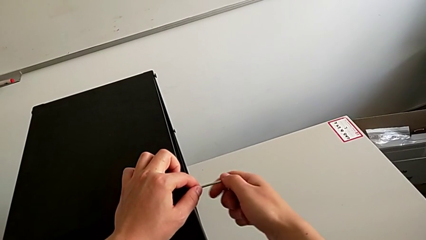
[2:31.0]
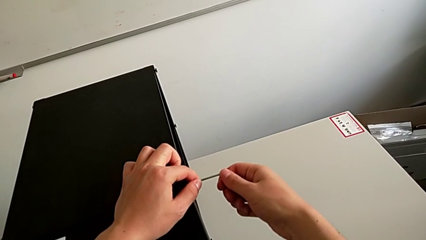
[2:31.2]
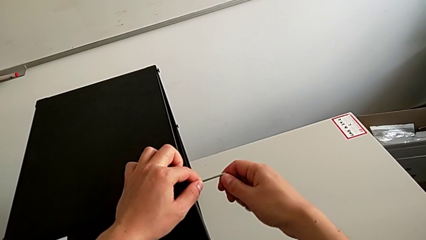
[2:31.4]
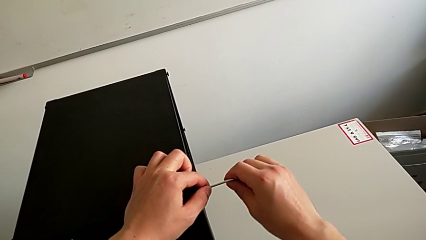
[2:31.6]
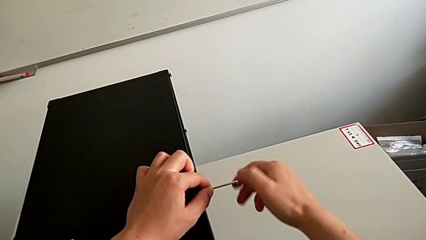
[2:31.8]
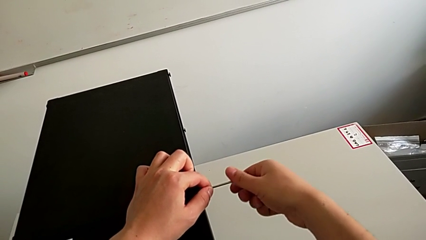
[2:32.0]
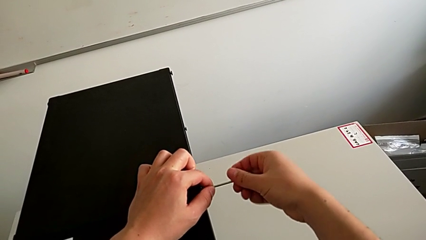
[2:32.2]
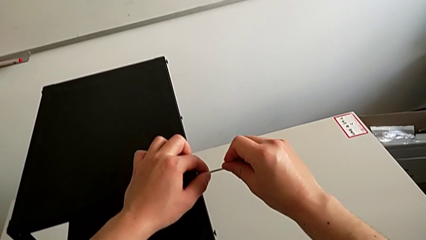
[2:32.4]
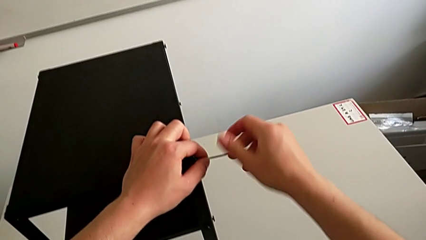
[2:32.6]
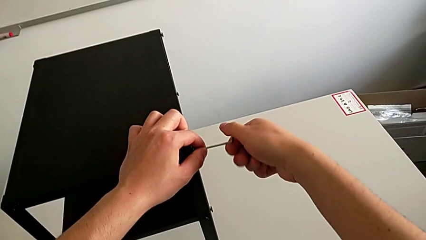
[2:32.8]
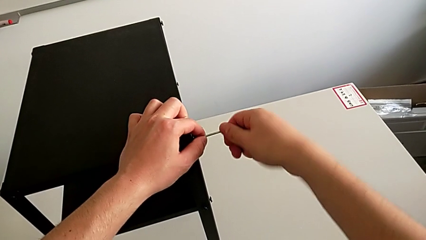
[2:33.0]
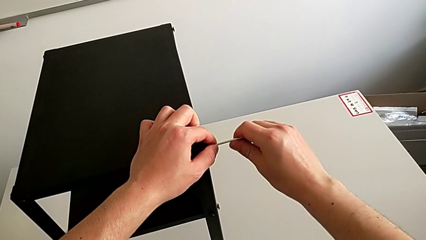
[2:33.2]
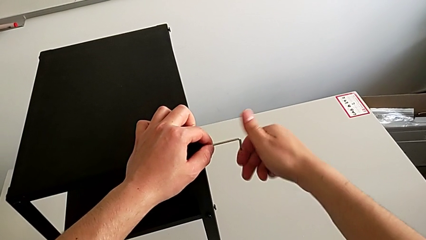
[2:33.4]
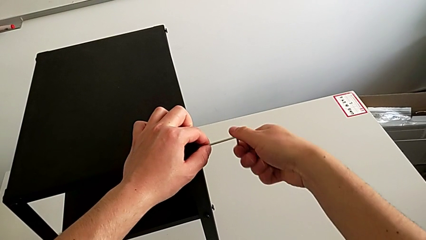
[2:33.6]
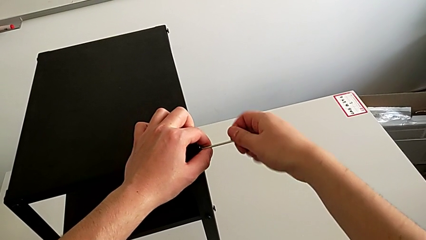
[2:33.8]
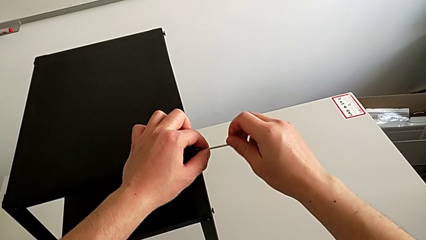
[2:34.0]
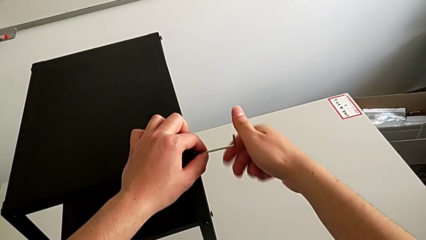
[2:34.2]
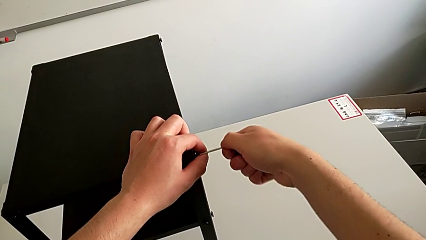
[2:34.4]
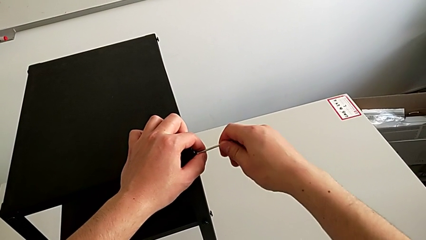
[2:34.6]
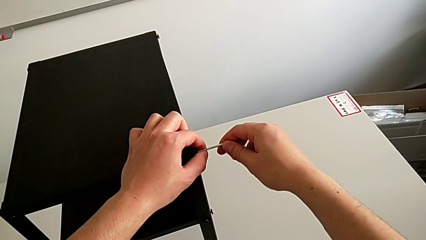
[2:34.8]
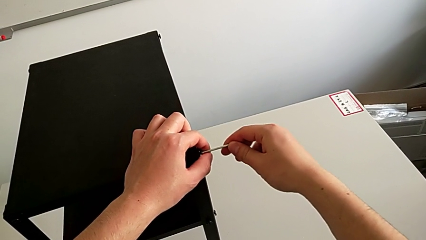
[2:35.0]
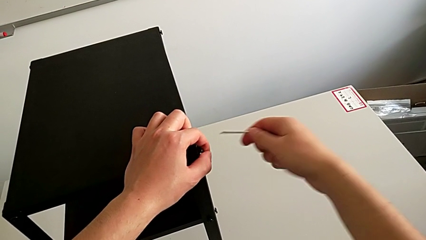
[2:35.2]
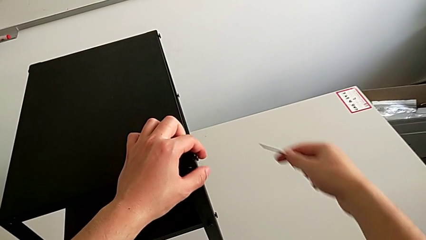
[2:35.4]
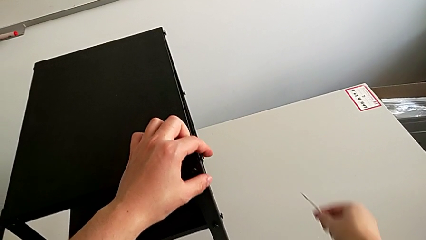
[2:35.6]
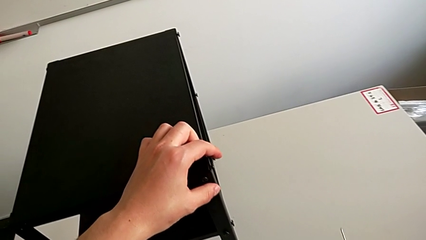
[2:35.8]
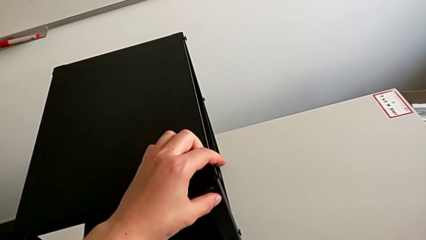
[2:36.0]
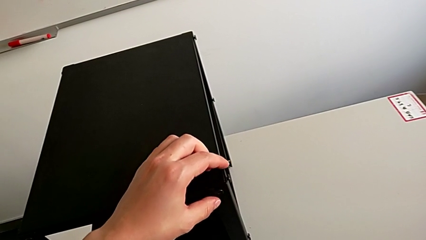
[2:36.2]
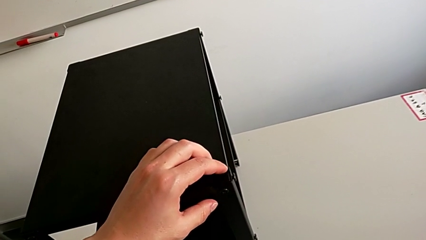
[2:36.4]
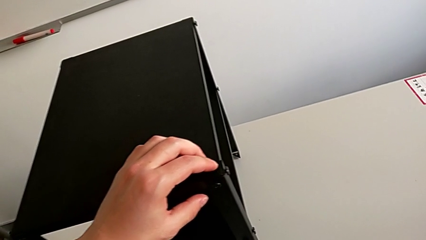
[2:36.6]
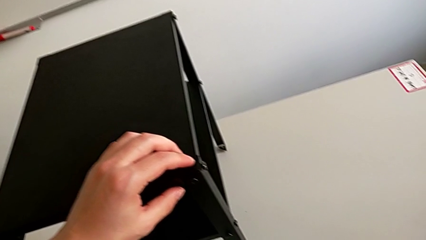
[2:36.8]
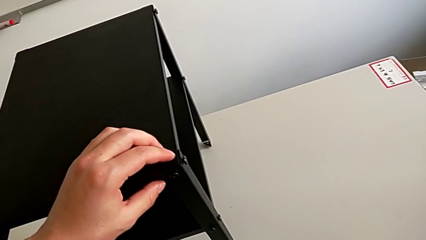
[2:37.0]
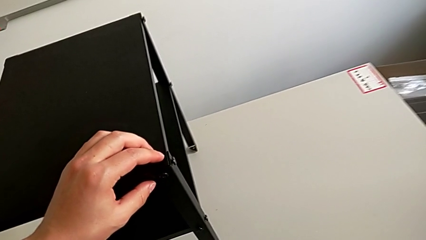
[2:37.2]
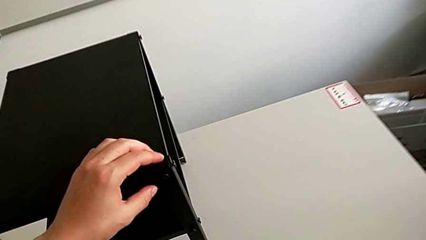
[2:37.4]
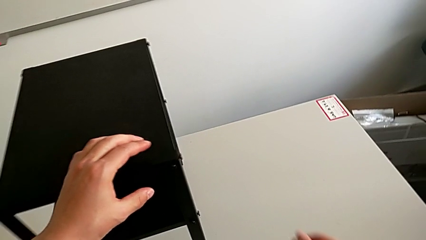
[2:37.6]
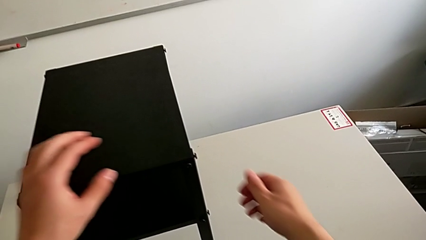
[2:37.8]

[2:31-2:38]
The camera wearer is loosening the hex socket head of the legs with an Allen wrench. They unscrew the hex socket head, withdraw the Allen wrench and place it.

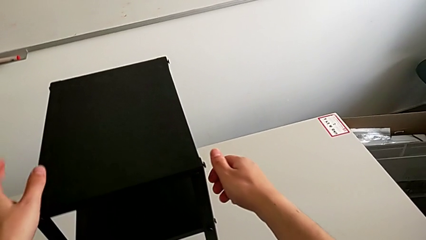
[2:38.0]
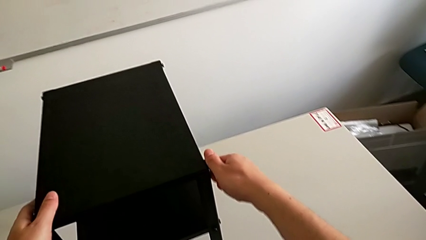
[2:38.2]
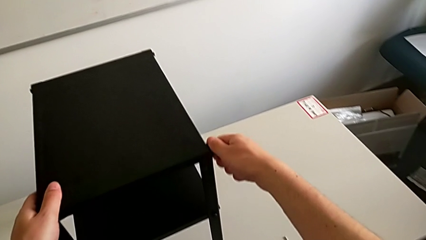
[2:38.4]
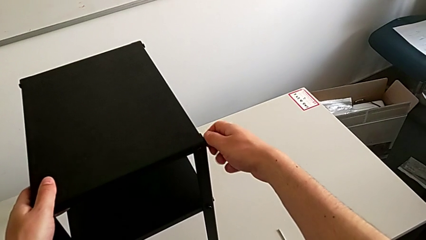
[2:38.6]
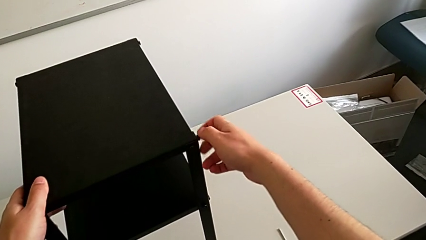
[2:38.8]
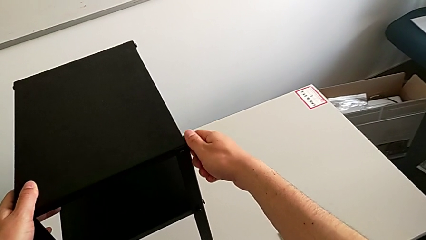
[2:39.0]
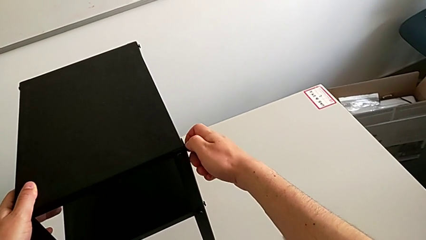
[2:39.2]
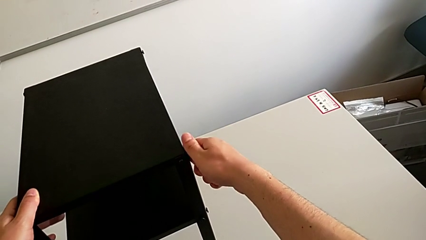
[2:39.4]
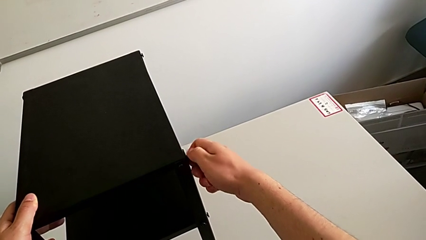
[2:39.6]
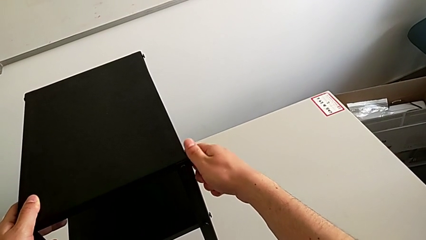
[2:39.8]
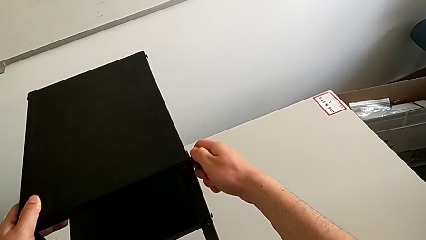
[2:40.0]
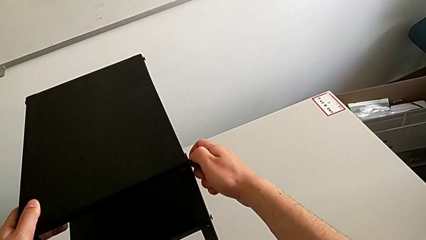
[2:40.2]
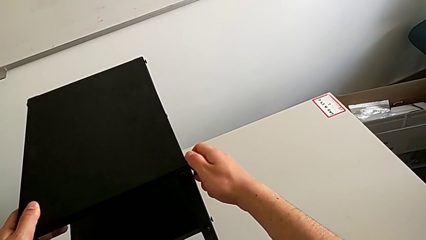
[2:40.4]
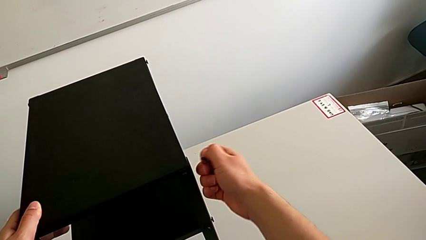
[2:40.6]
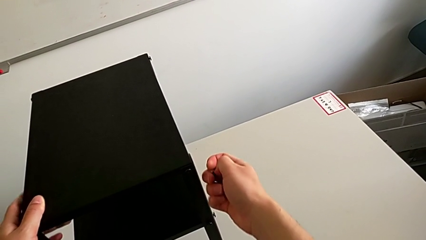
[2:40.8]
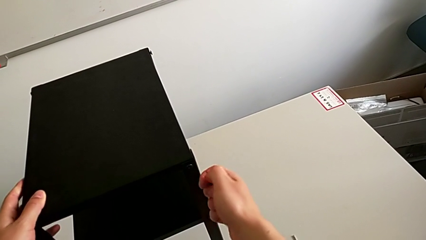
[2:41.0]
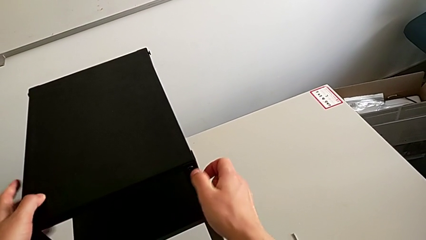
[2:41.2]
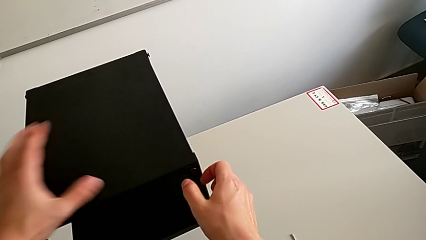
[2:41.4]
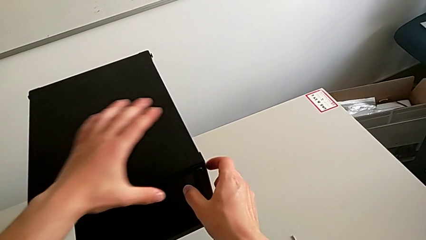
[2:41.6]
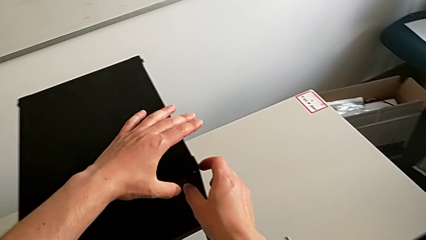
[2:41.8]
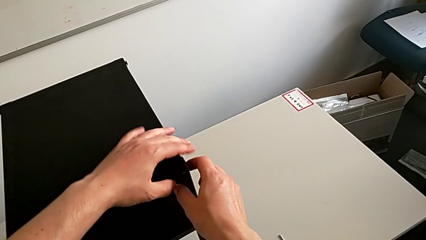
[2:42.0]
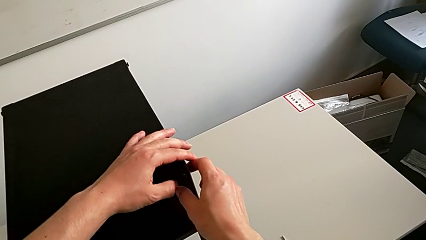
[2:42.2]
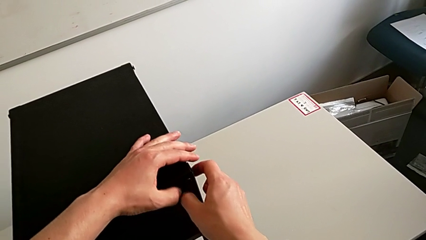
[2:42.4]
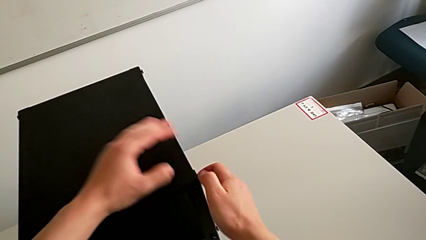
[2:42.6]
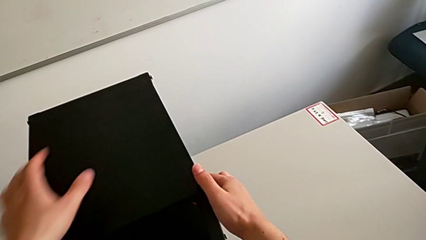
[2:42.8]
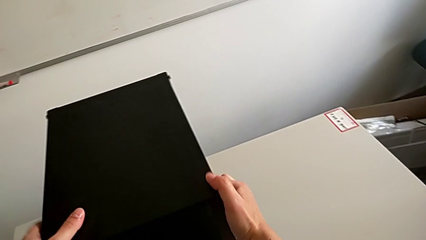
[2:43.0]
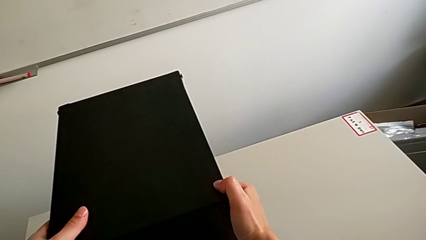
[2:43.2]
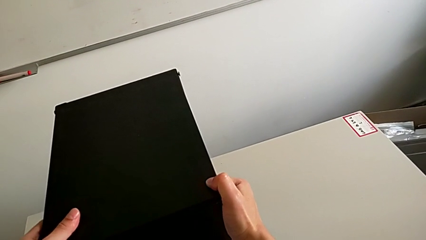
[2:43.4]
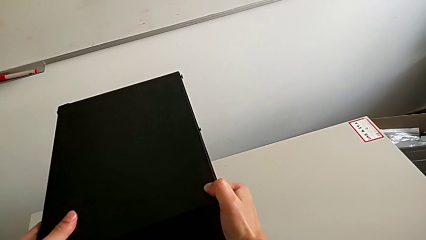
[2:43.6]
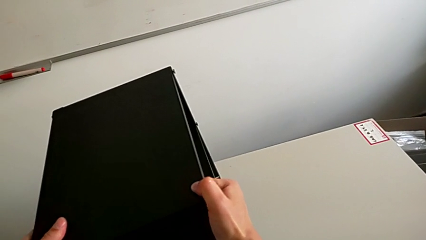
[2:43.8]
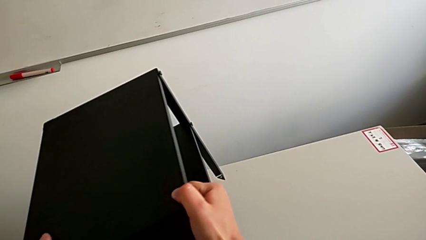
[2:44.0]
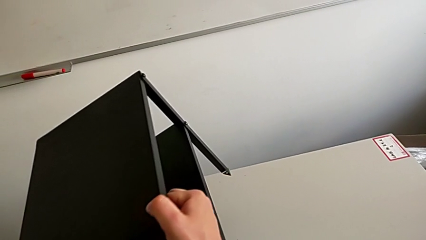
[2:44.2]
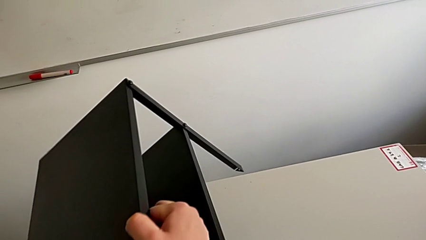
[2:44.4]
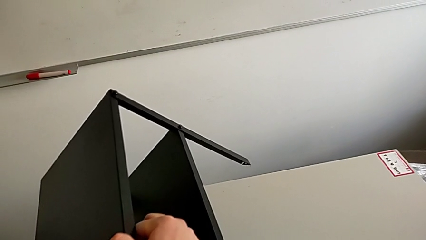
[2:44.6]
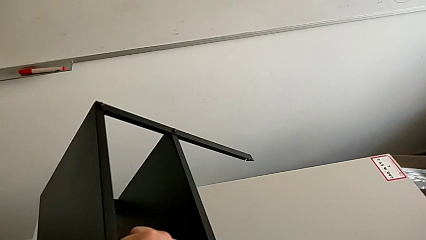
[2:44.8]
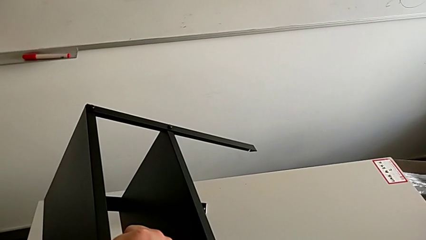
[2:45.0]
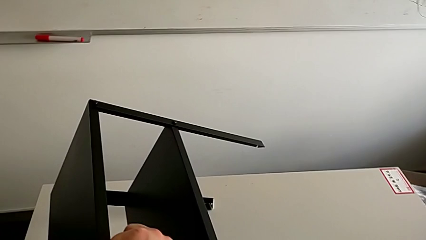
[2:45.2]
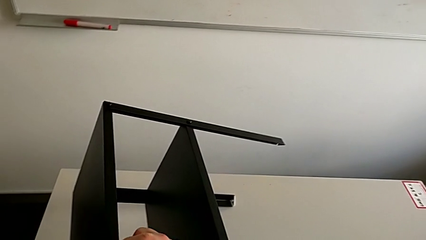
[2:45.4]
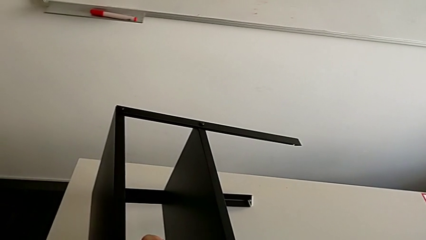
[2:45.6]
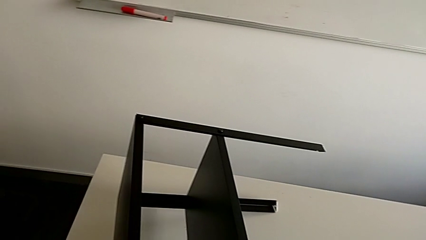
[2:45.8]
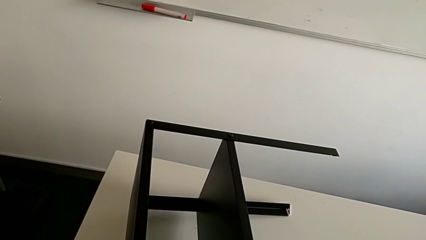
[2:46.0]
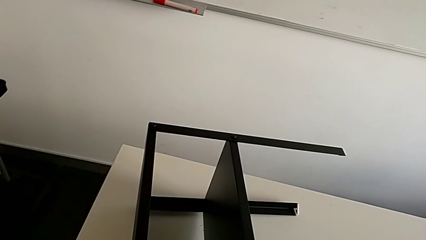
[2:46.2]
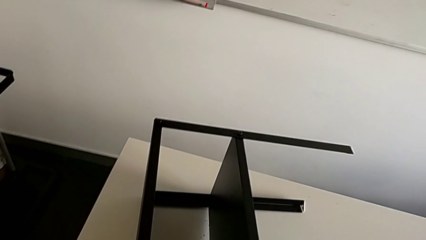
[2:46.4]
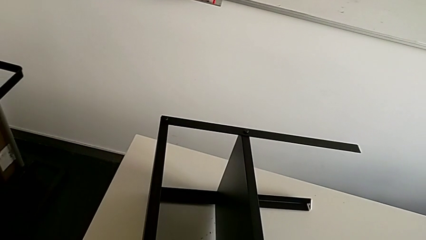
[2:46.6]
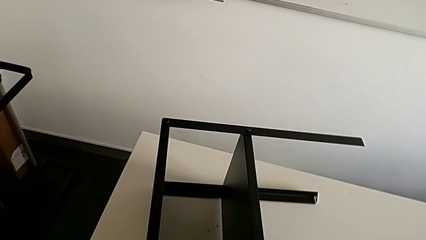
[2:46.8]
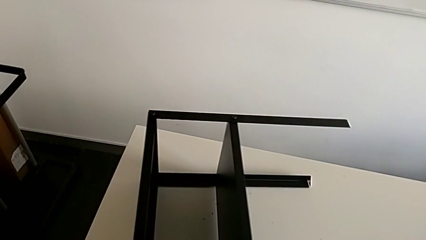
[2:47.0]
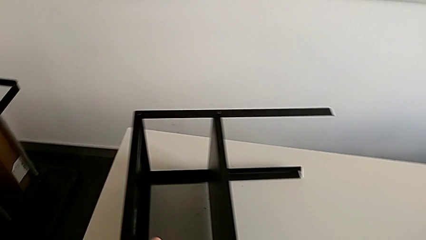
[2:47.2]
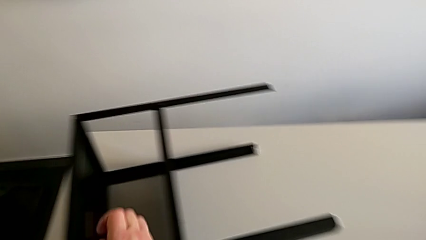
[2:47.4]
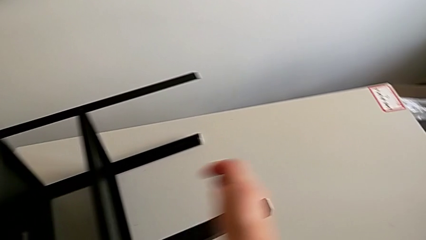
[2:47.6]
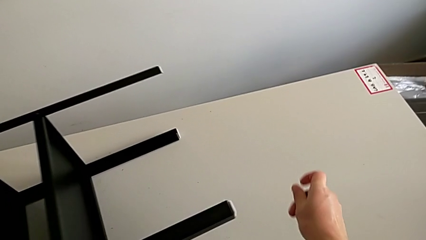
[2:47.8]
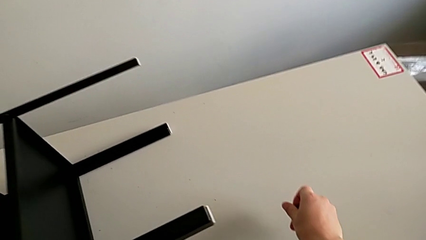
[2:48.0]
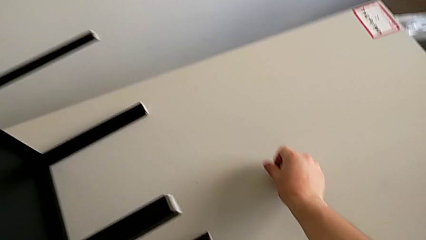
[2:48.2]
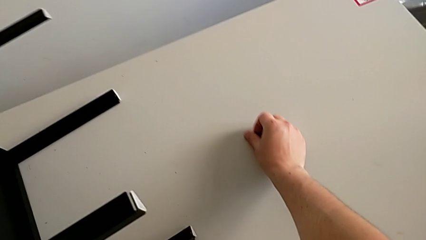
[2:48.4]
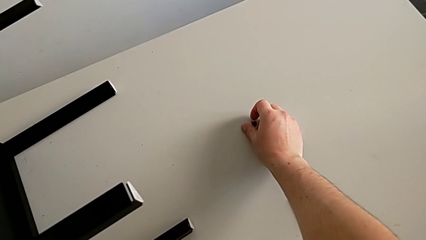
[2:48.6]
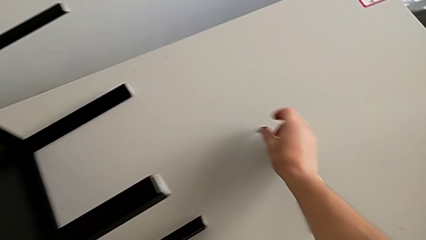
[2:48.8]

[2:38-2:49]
The camera wearer is disassembling the top tray of the table. They wrongly unscrew and disassemble the hex socket head, rotate the nightstand and place the hex socket head.
